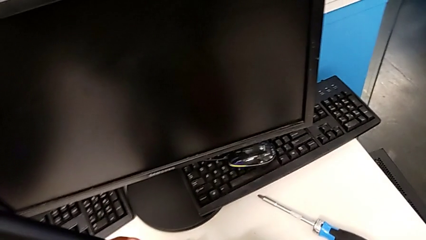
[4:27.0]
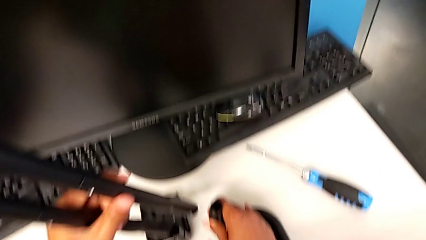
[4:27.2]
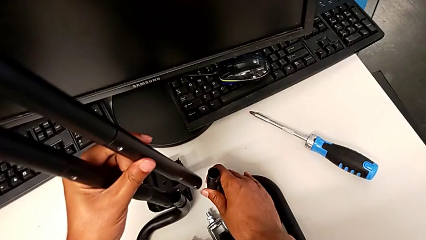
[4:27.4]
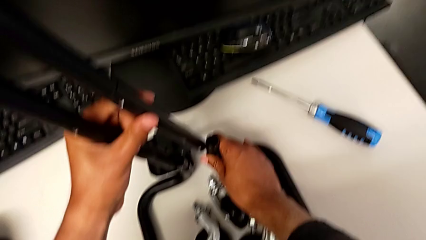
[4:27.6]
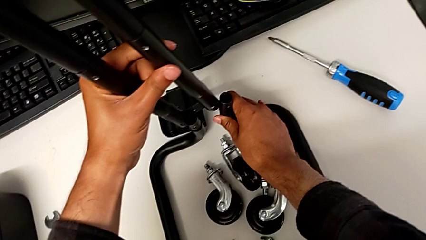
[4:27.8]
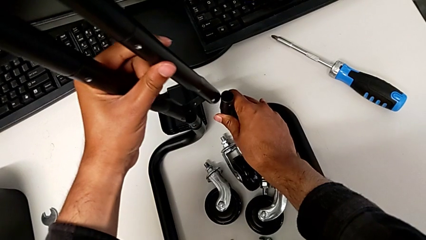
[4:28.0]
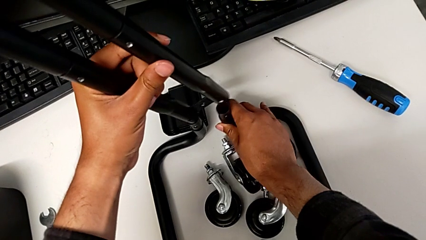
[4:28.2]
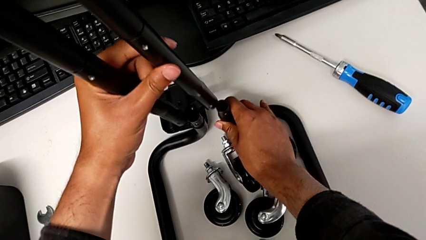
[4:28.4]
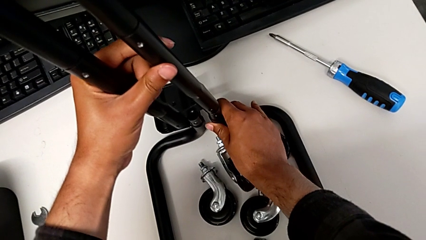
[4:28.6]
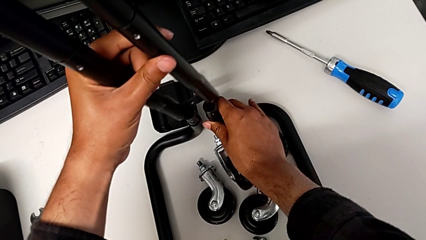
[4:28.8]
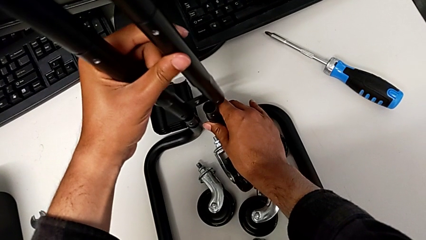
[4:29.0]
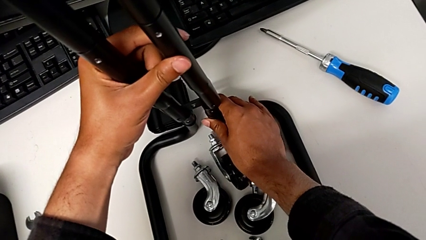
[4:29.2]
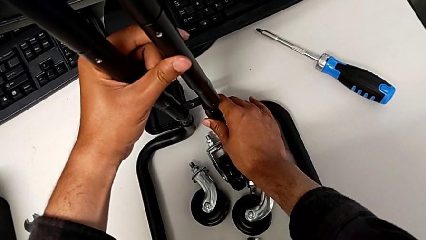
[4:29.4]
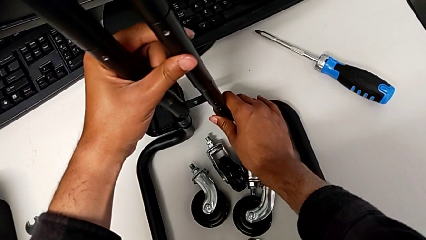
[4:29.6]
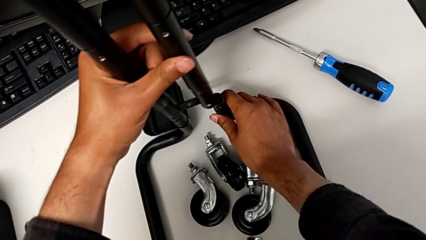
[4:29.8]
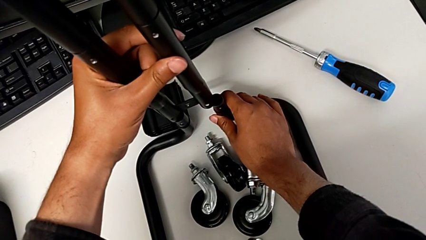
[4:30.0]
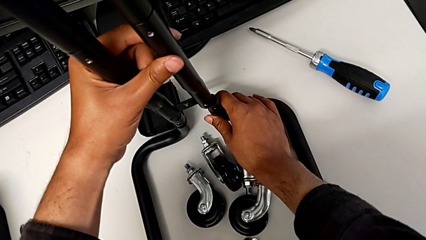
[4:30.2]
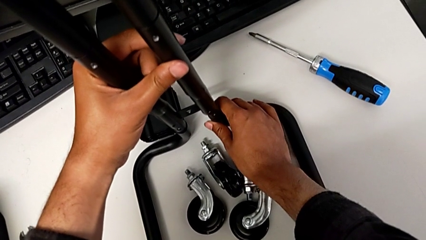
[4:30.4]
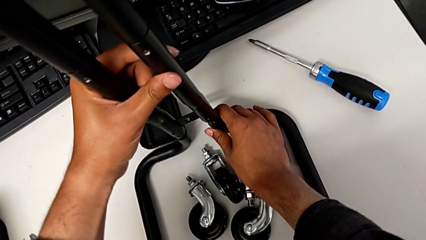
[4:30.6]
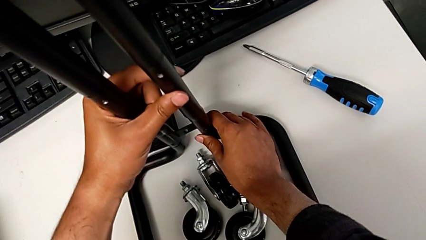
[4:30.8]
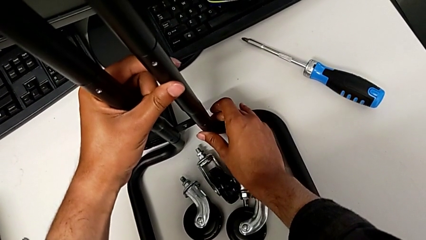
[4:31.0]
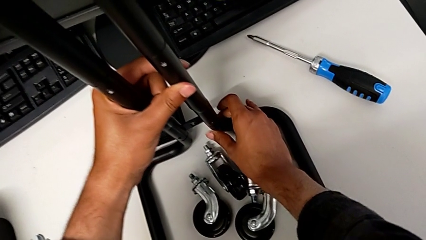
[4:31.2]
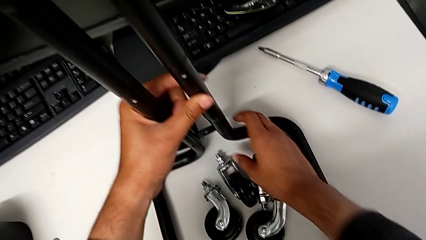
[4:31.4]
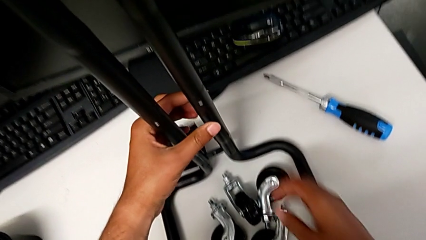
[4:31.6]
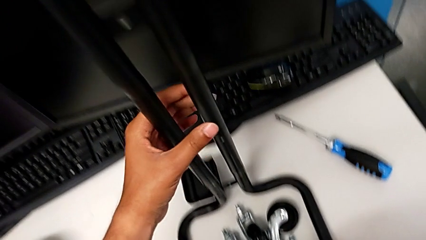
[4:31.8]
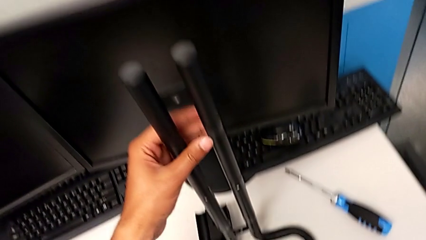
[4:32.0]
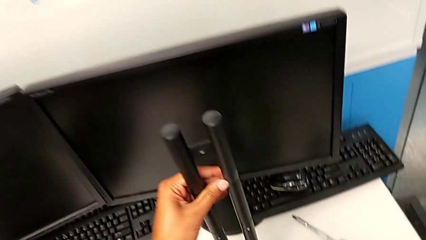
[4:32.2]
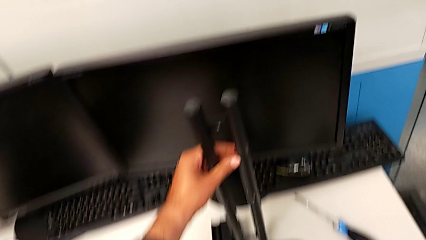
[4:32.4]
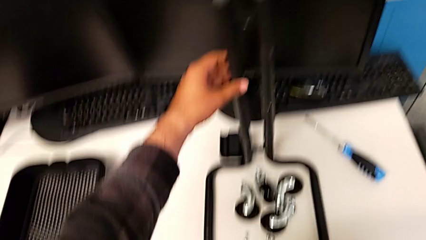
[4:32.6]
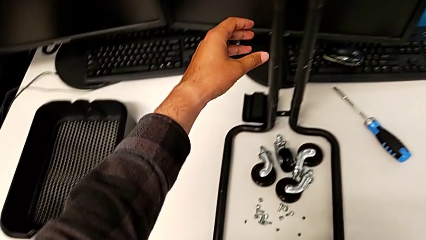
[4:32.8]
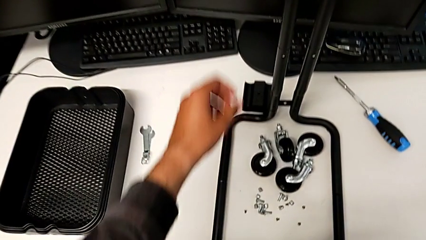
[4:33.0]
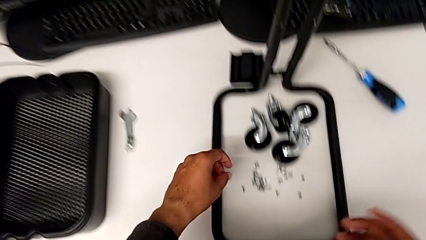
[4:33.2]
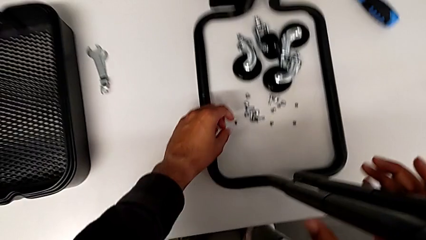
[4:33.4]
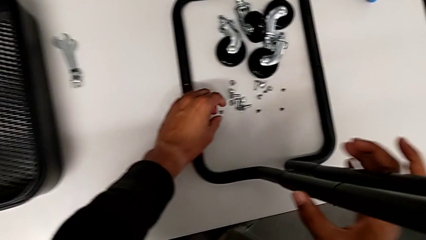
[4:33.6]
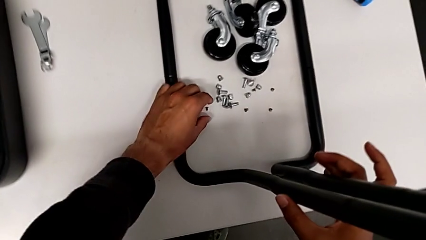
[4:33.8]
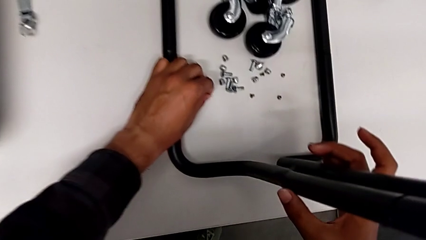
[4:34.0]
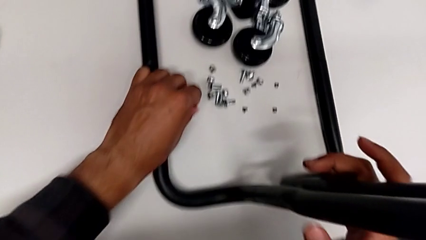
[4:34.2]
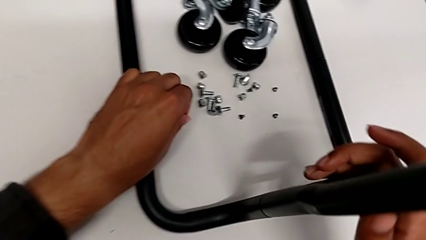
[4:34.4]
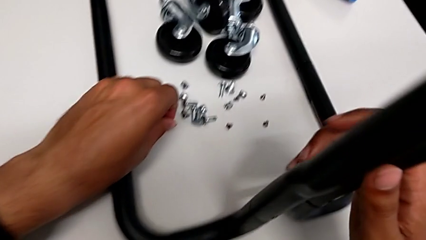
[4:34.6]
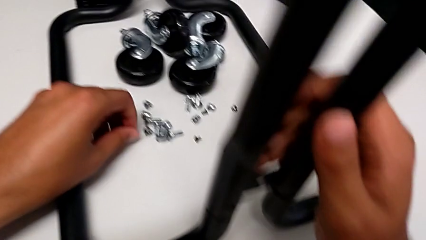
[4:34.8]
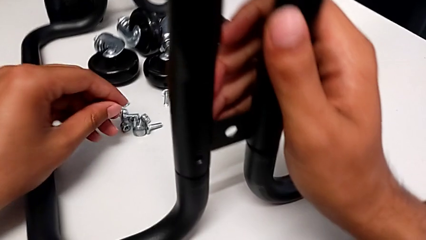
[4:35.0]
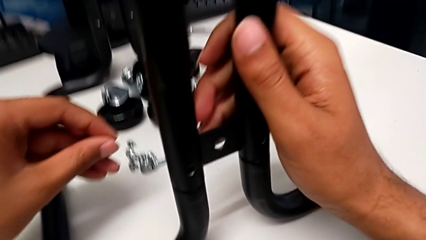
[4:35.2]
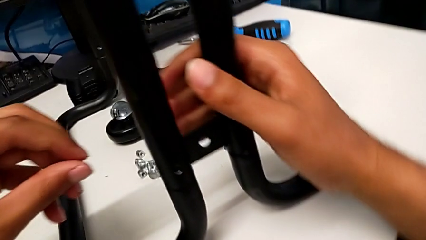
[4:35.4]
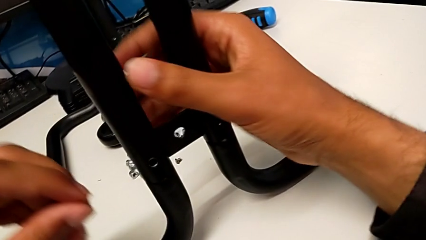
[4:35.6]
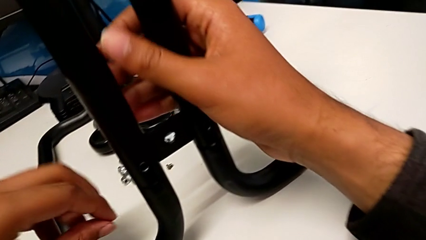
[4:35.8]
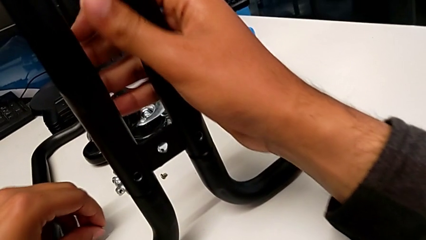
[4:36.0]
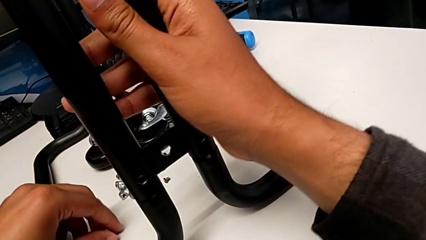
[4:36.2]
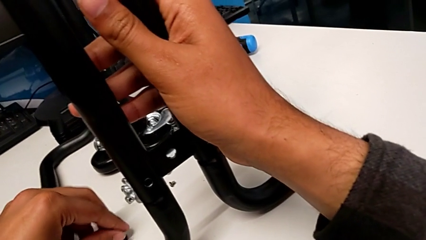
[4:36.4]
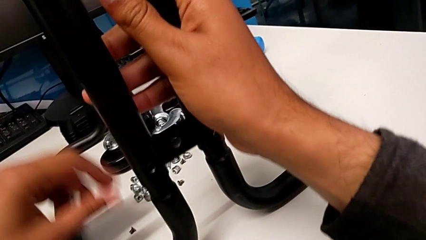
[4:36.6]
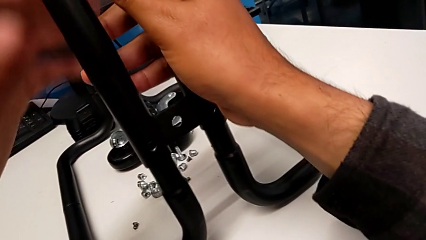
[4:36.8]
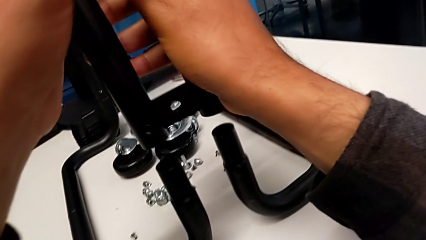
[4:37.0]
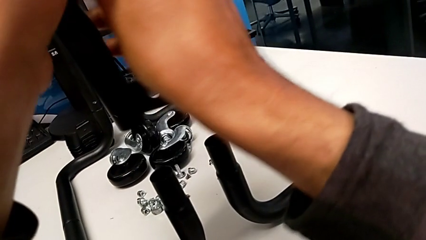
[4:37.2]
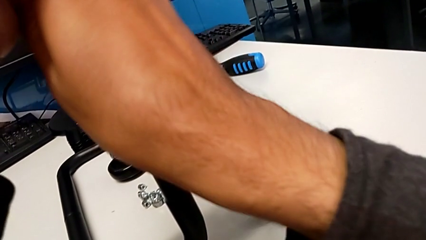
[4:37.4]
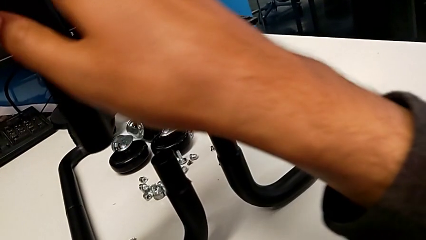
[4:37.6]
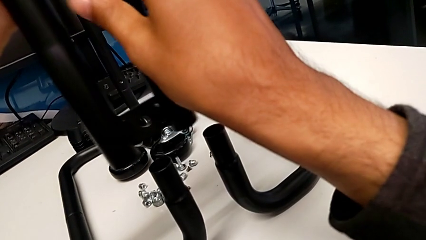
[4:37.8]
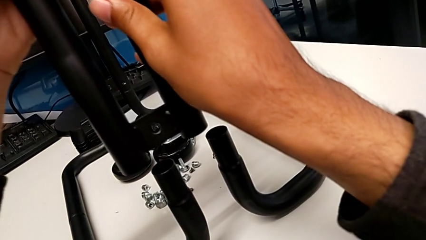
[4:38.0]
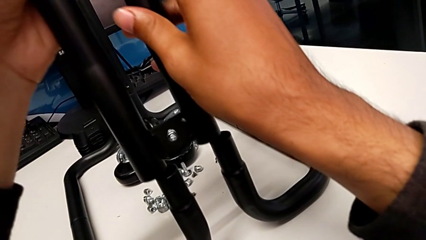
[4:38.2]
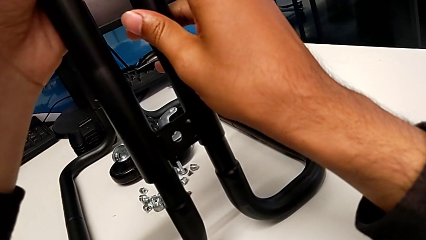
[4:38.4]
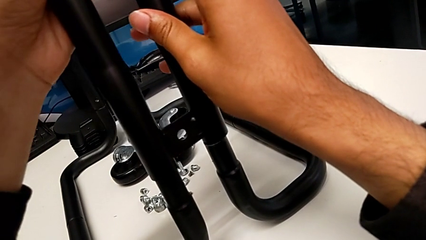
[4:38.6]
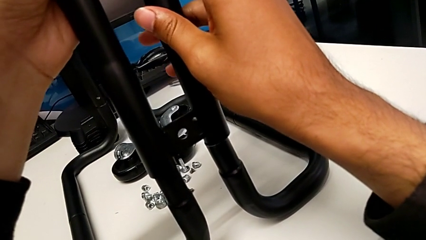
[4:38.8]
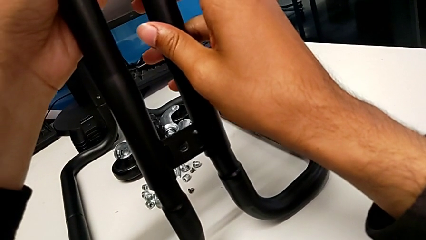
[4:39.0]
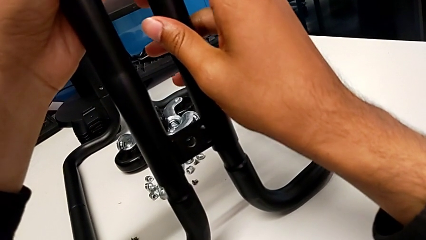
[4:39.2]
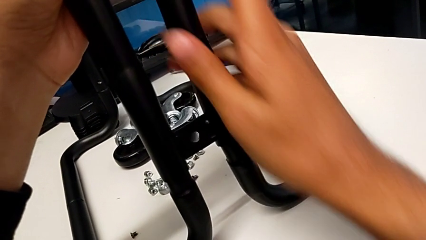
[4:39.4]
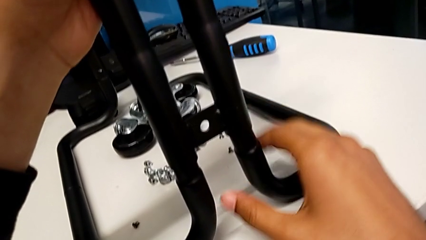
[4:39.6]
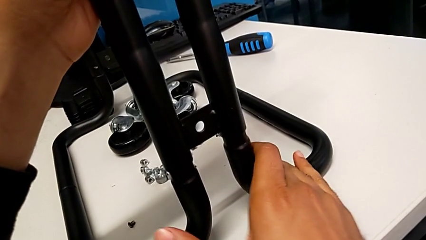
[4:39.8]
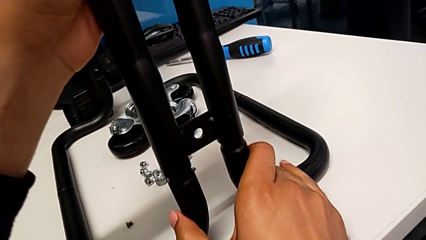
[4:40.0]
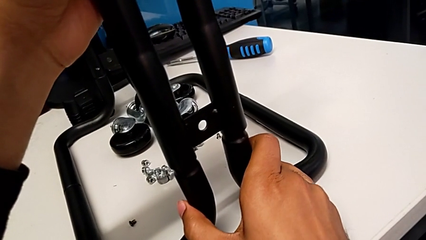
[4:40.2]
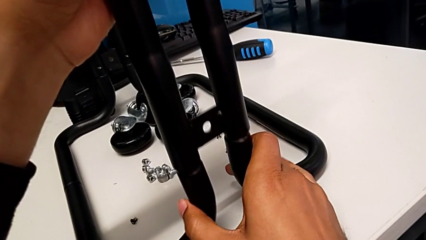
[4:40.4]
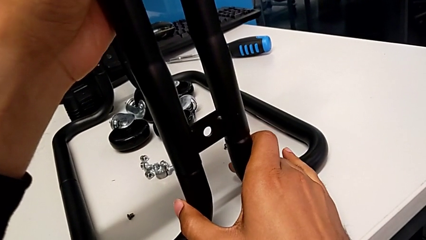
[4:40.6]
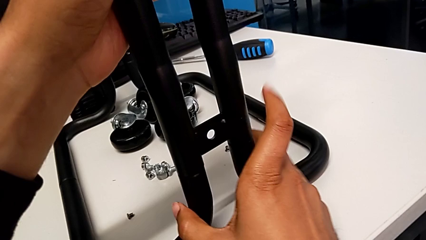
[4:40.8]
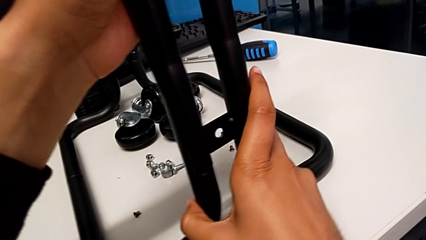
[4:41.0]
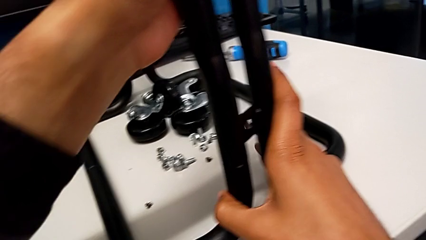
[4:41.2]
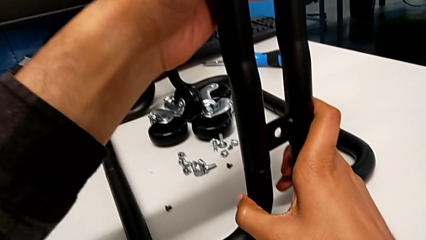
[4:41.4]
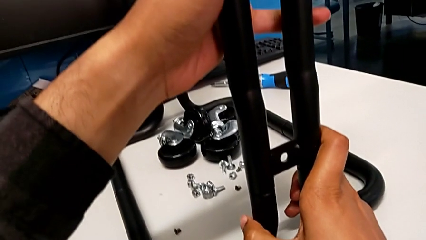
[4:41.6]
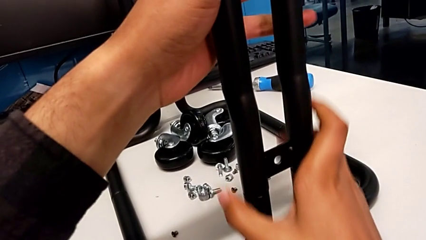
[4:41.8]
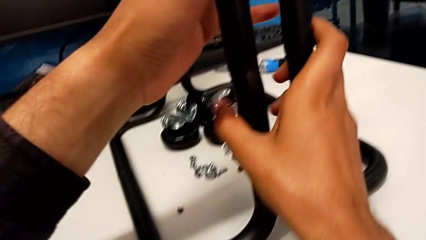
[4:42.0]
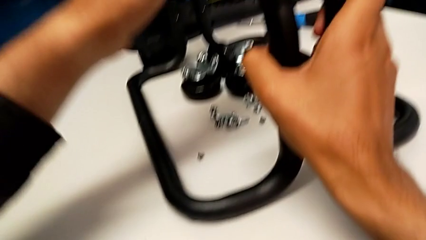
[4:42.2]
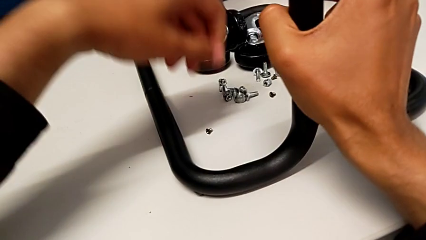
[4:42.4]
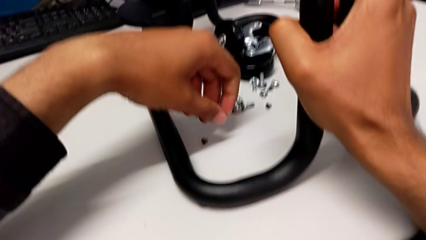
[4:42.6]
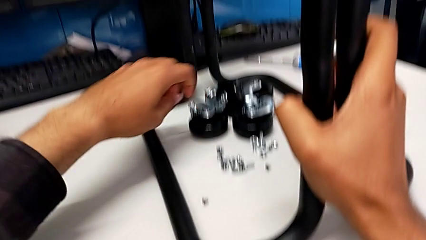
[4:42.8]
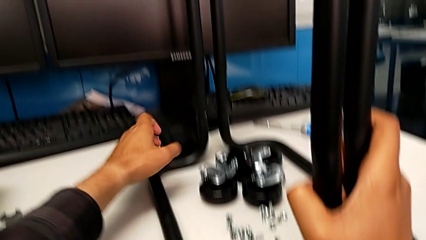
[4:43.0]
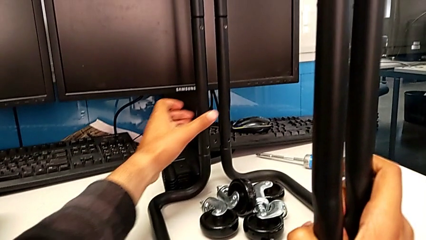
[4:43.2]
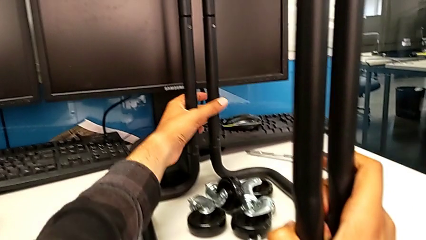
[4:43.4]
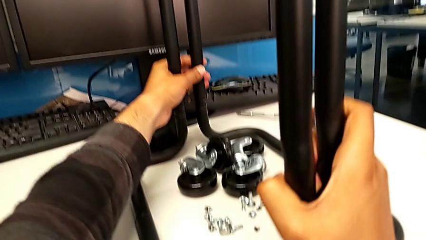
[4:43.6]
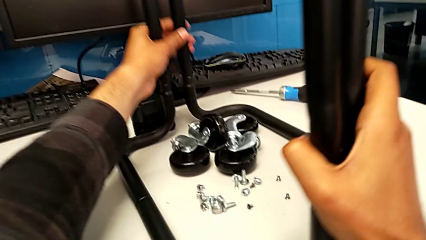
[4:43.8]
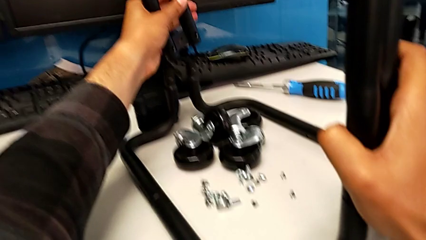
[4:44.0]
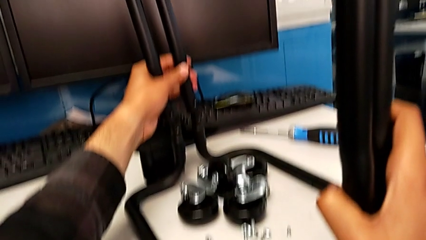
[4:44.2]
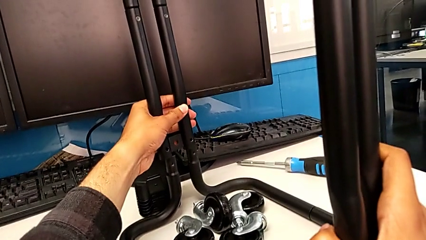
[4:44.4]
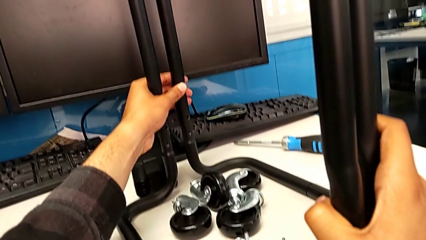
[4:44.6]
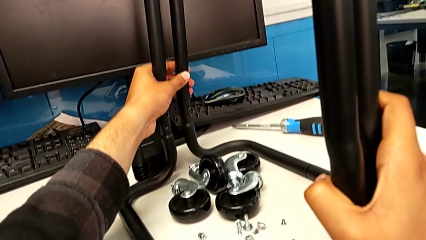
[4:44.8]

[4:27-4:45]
The camera wearer is aligning the base frame with the side bars. They assemble the leg and rotate it.
